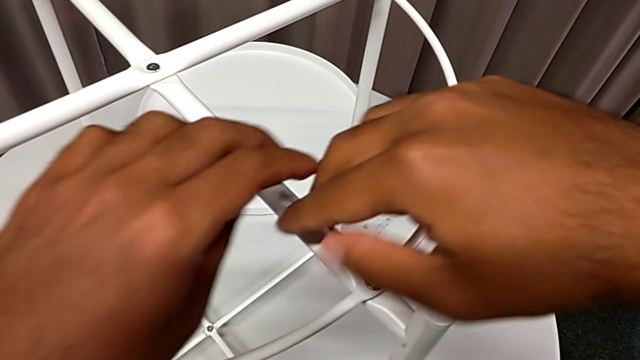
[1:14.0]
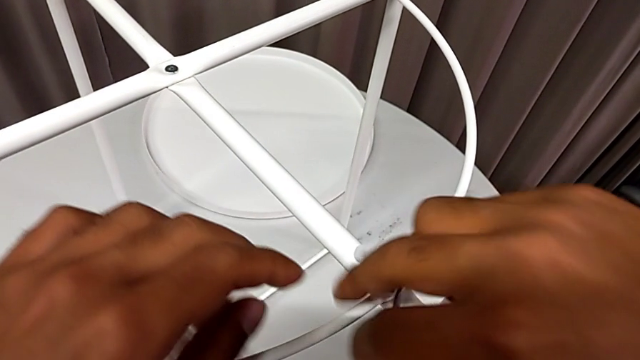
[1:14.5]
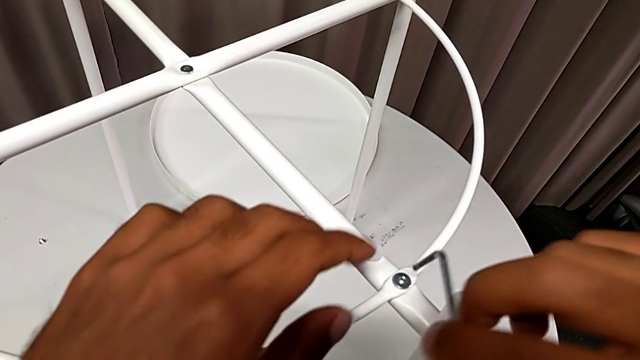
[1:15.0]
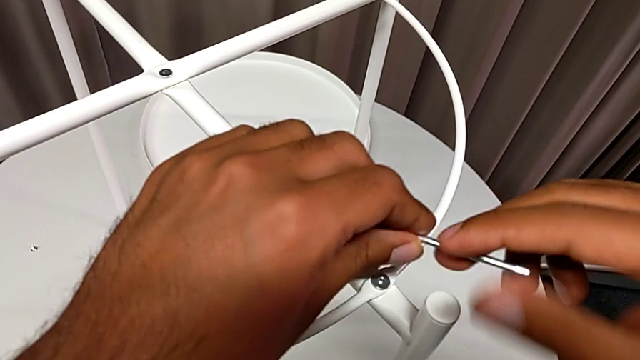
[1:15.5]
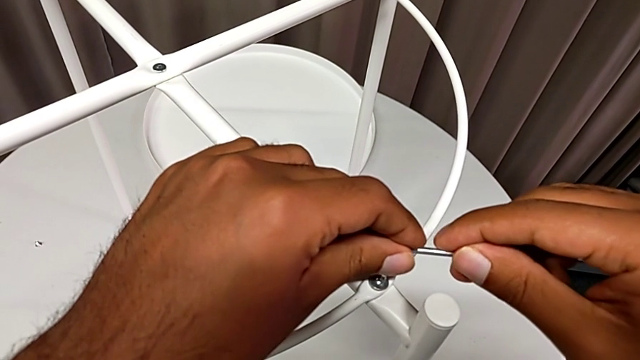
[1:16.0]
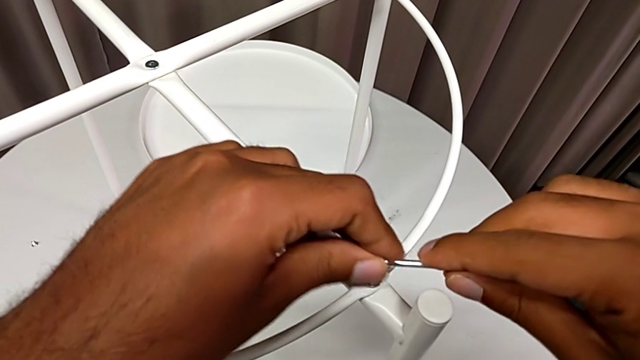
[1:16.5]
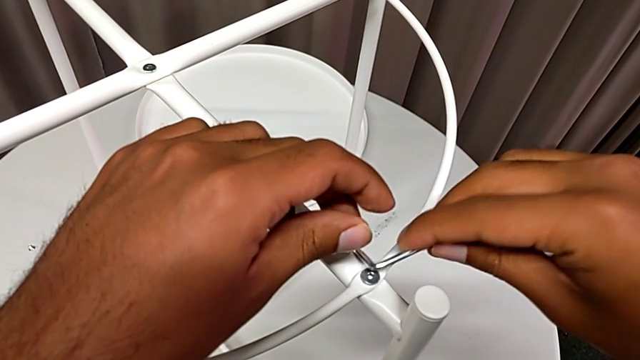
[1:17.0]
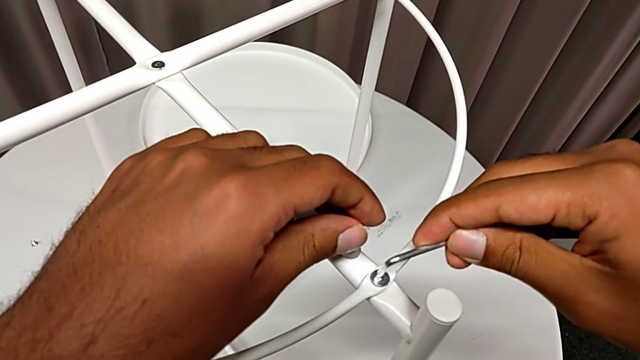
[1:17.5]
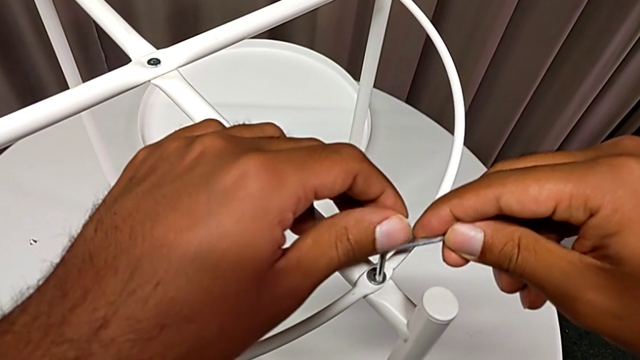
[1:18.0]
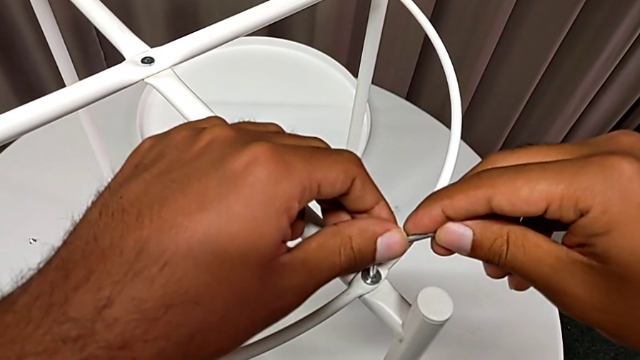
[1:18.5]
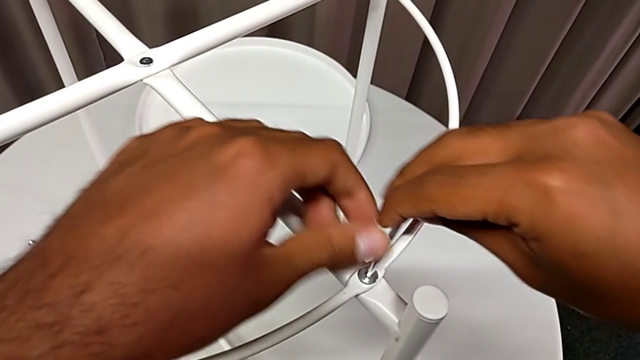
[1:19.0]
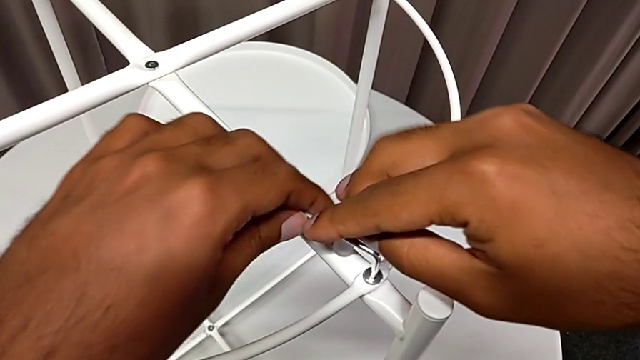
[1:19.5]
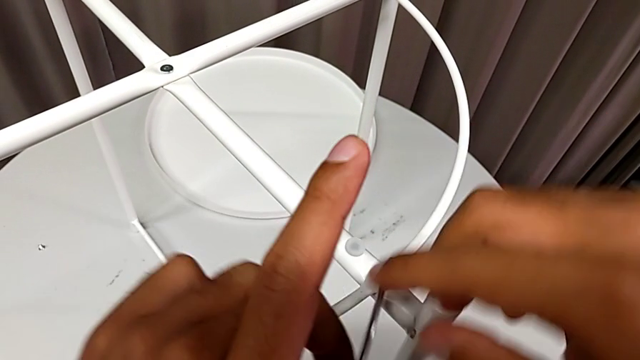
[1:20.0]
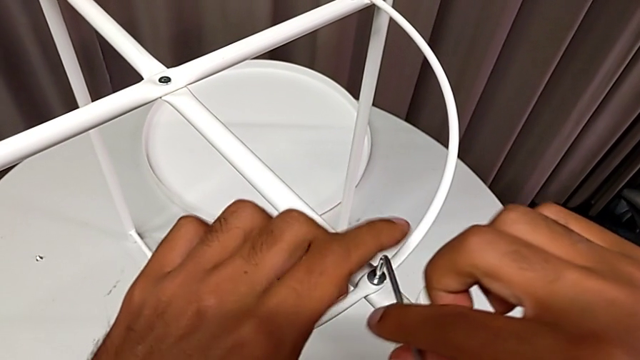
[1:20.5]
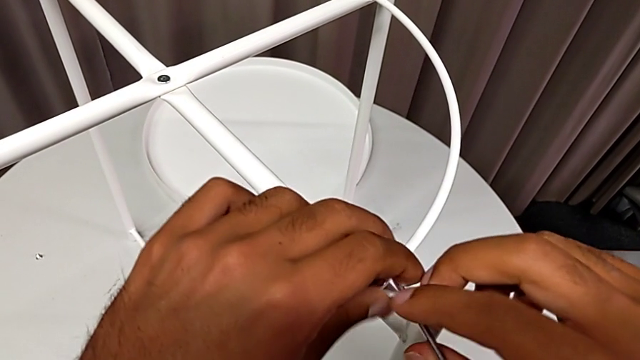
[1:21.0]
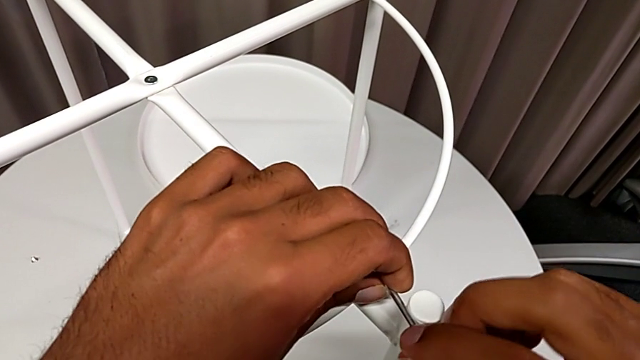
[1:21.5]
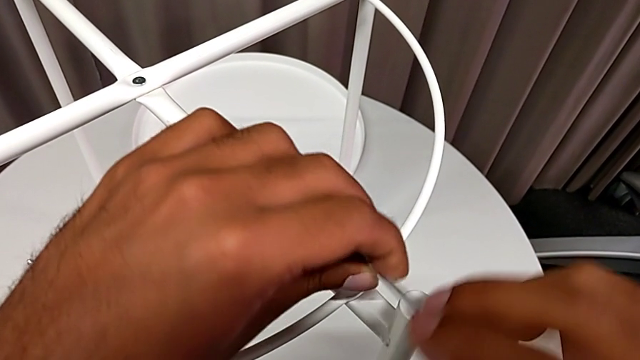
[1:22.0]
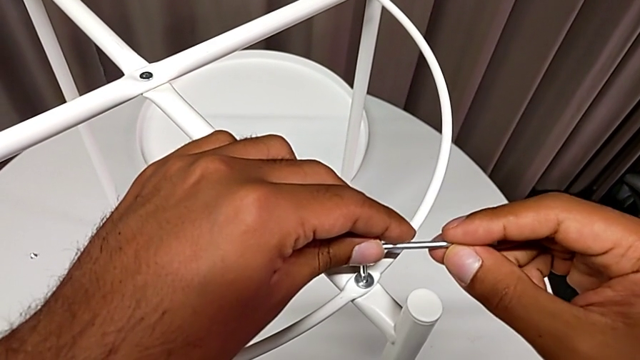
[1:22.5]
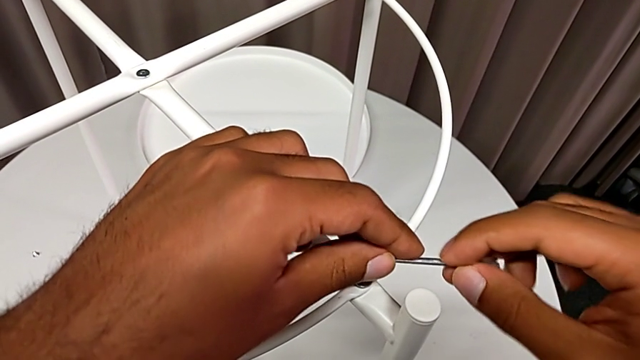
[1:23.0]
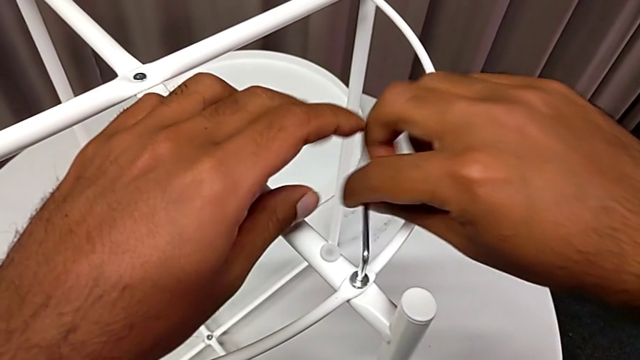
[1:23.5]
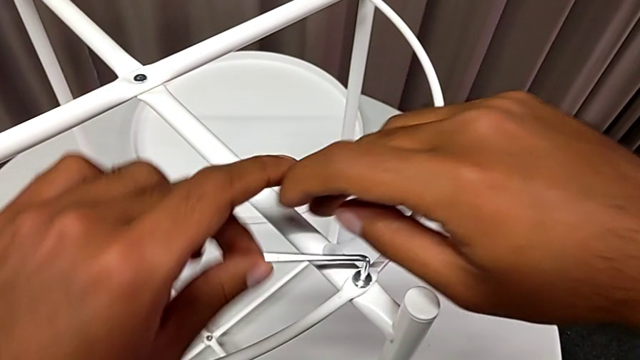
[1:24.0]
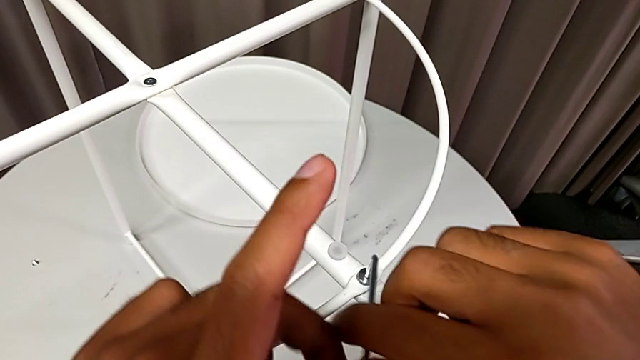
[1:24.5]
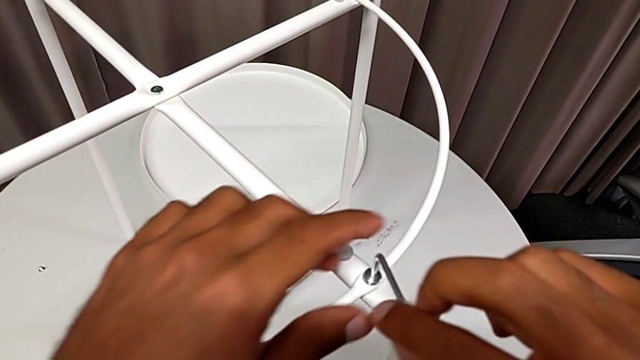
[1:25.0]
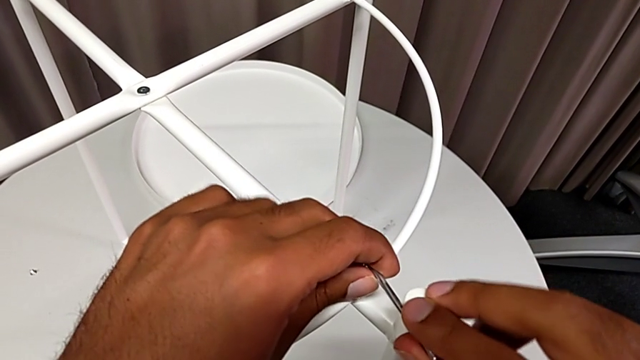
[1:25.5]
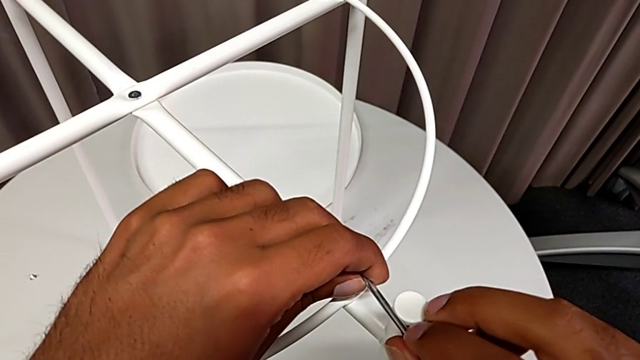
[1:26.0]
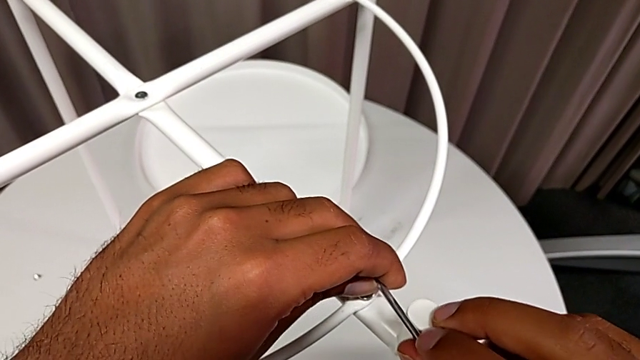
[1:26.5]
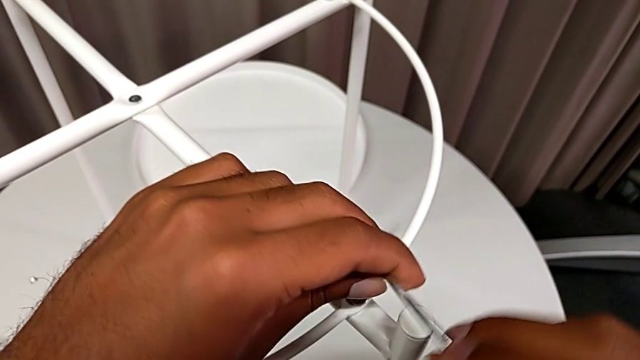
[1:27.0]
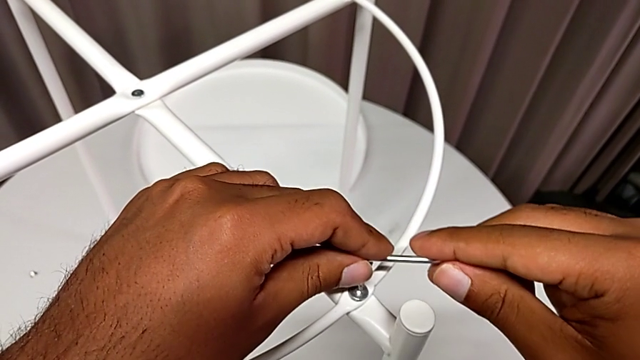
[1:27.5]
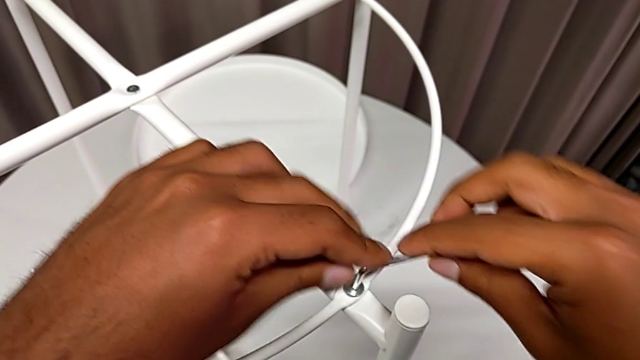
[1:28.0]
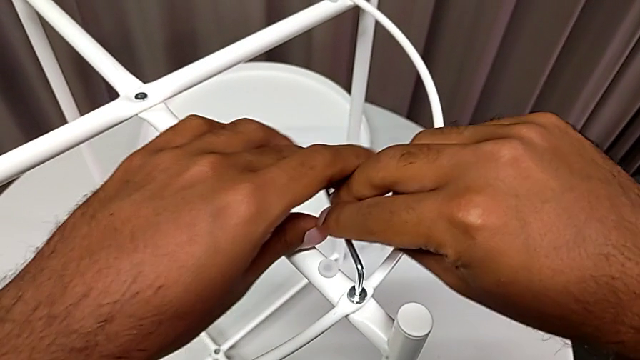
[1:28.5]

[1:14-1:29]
The camera wearer is unscrewing the second screw from the rounded base with an Allen wrench. They keep unscrewing the hex socket head and begin to unscrew it.

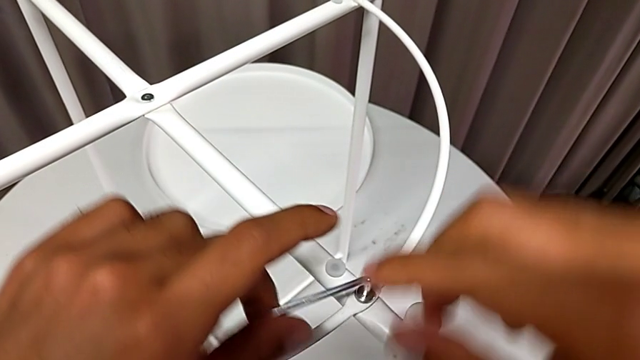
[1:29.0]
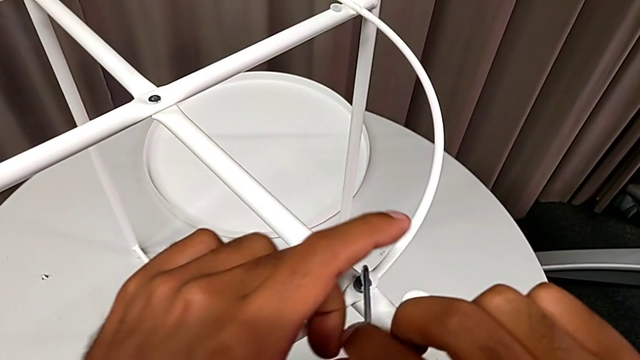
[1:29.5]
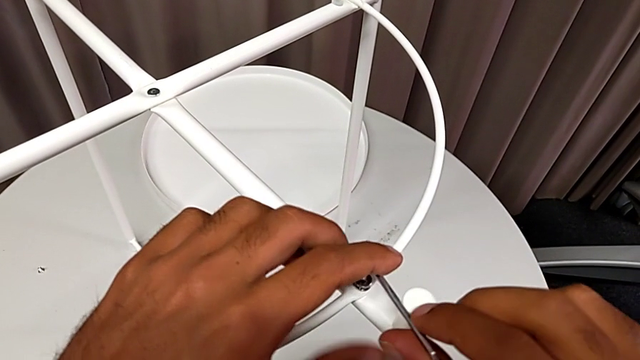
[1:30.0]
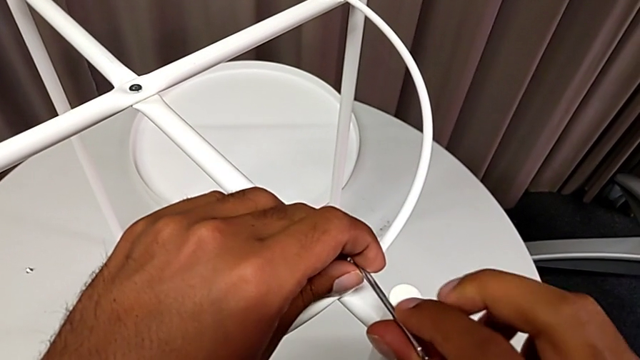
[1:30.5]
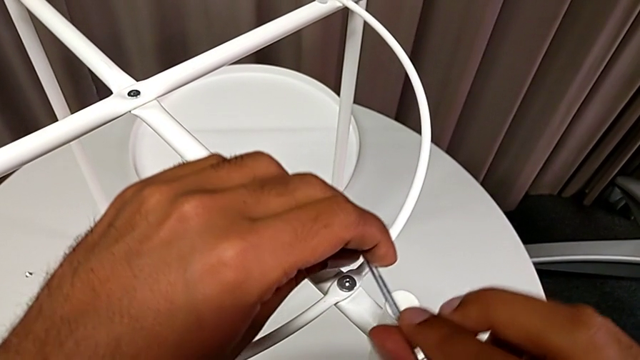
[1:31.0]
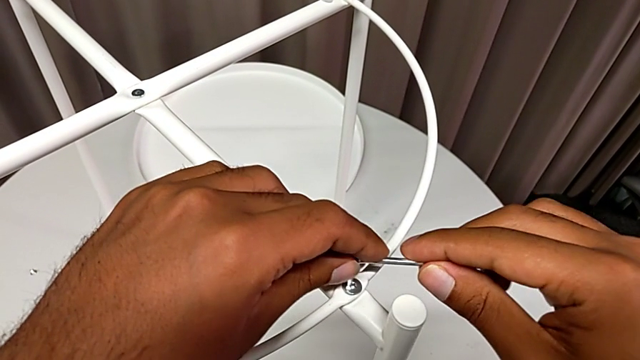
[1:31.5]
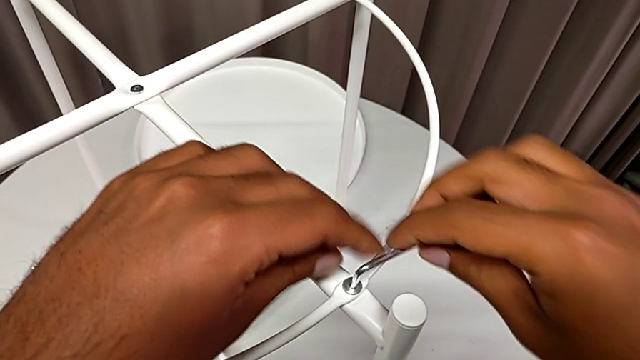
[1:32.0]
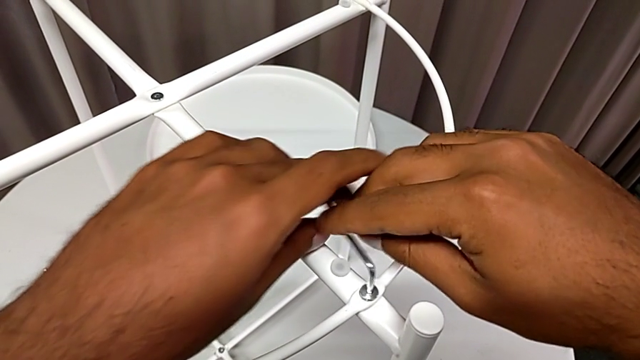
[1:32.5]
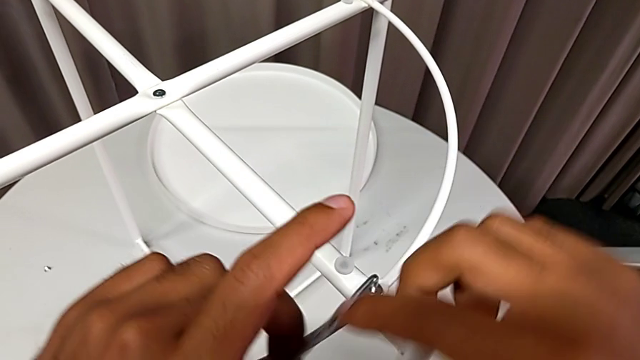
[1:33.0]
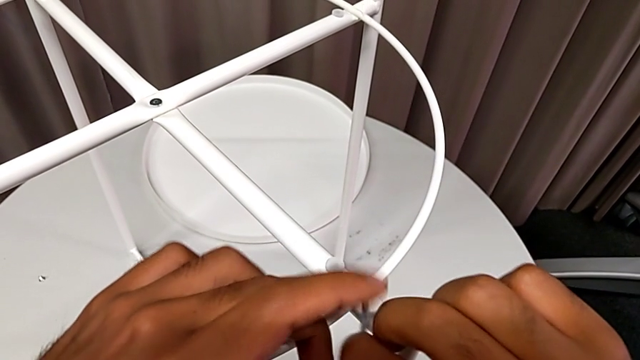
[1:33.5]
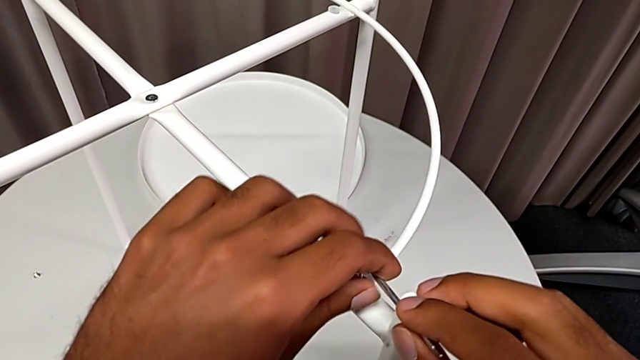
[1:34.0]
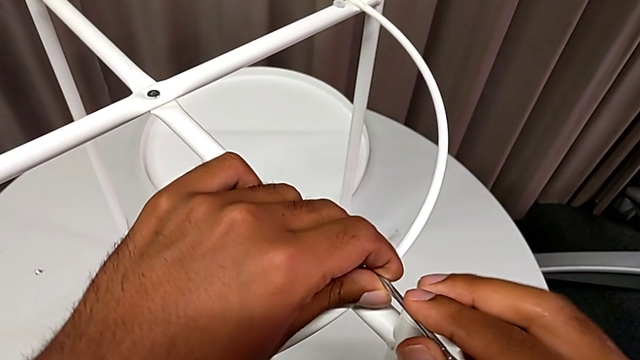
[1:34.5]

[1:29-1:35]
The camera wearer is unscrewing the second screw from the rounded base with an Allen wrench. They keep unscrewing the hex socket head.
